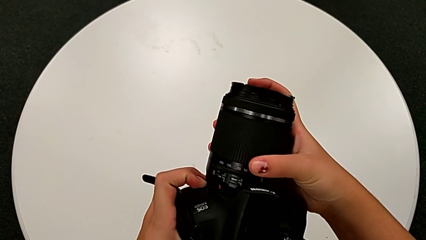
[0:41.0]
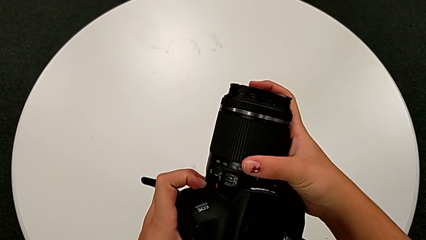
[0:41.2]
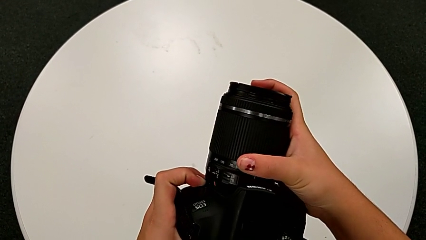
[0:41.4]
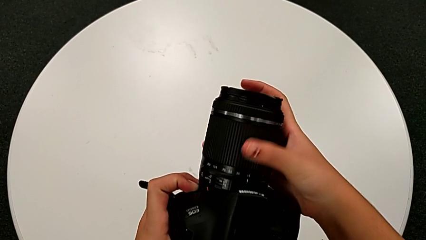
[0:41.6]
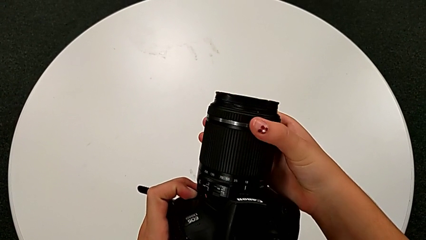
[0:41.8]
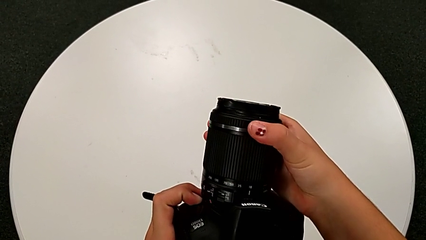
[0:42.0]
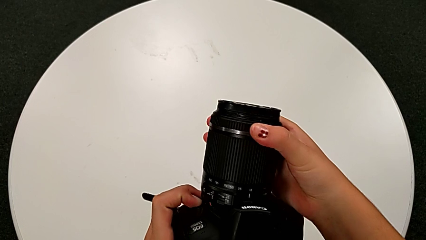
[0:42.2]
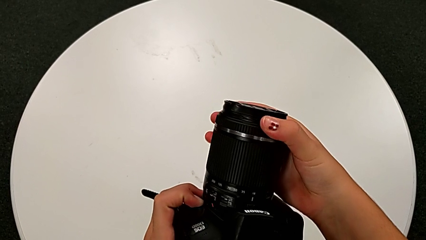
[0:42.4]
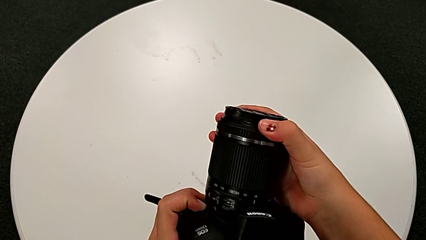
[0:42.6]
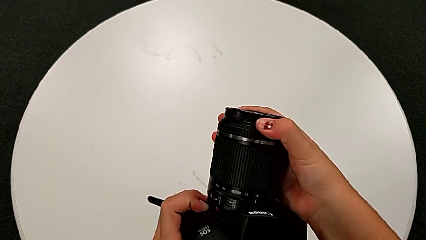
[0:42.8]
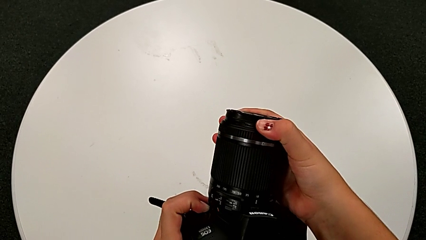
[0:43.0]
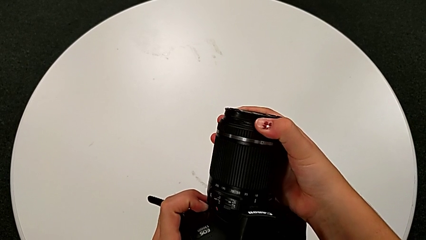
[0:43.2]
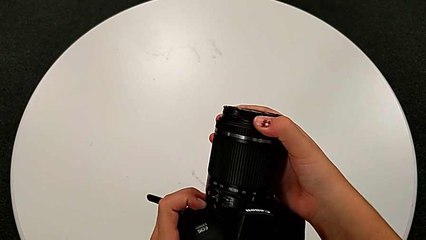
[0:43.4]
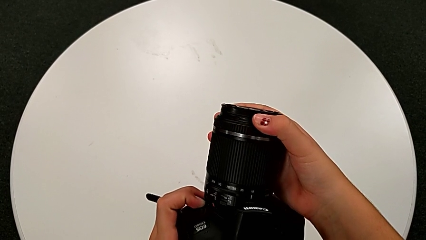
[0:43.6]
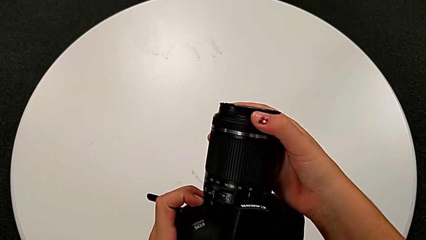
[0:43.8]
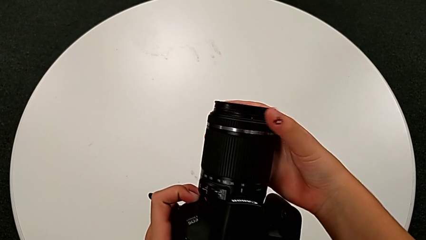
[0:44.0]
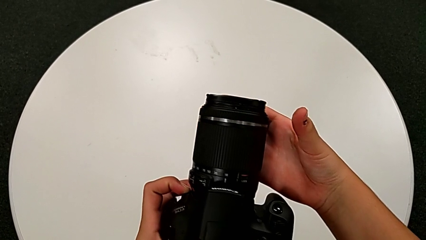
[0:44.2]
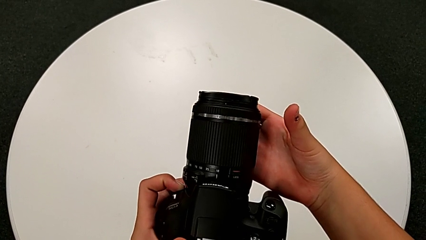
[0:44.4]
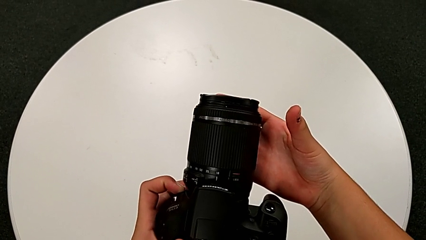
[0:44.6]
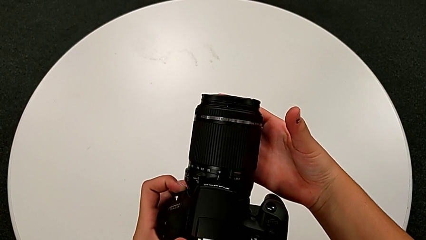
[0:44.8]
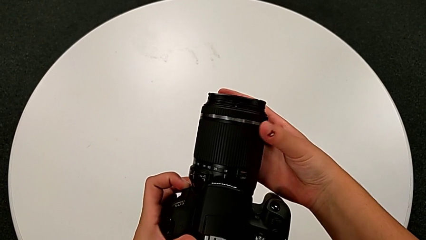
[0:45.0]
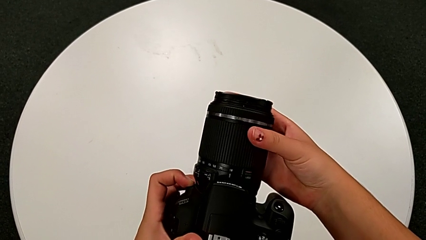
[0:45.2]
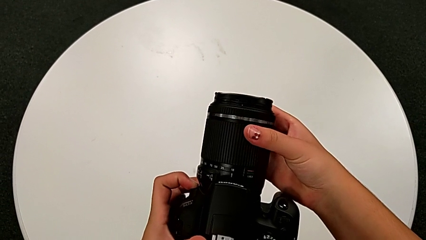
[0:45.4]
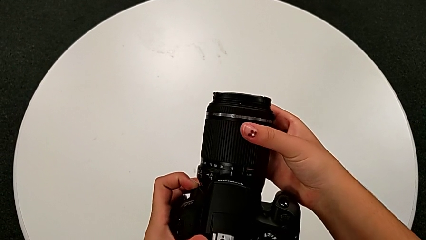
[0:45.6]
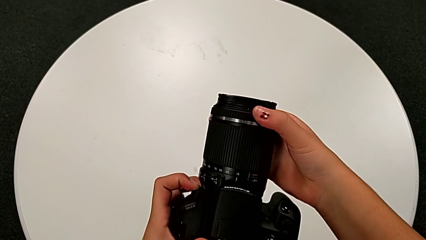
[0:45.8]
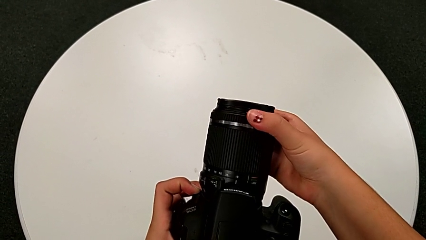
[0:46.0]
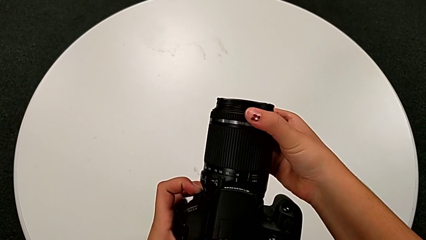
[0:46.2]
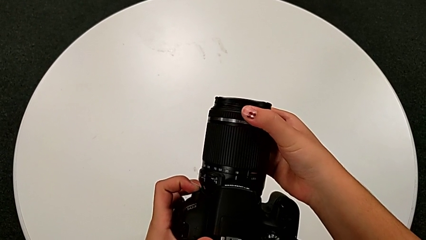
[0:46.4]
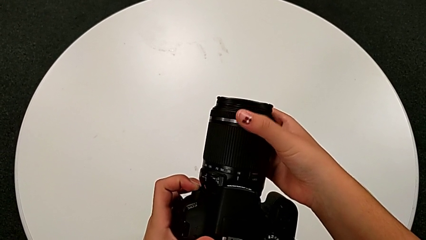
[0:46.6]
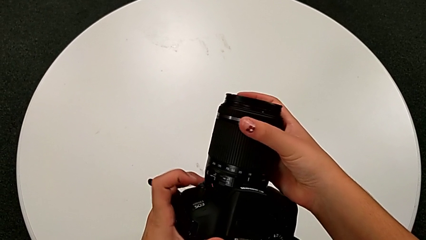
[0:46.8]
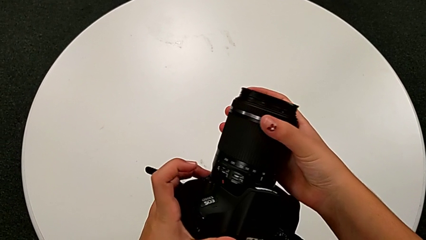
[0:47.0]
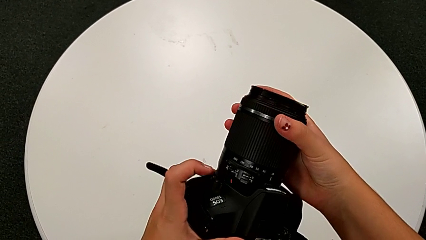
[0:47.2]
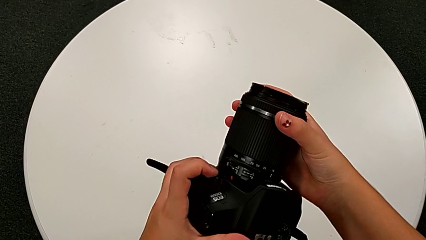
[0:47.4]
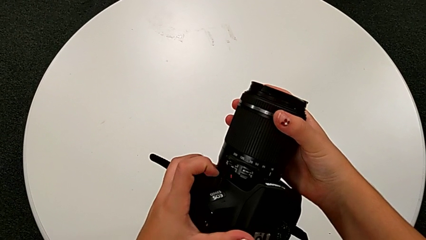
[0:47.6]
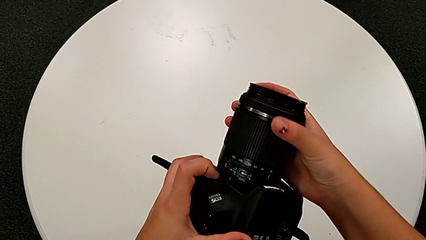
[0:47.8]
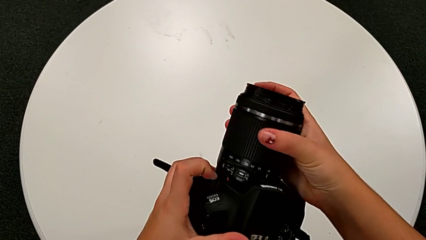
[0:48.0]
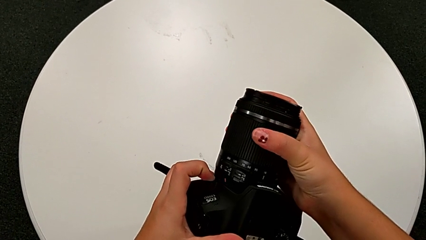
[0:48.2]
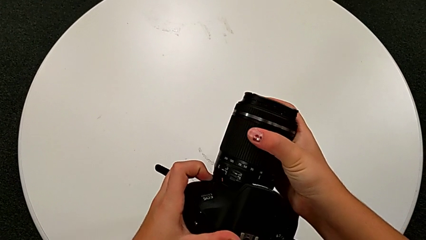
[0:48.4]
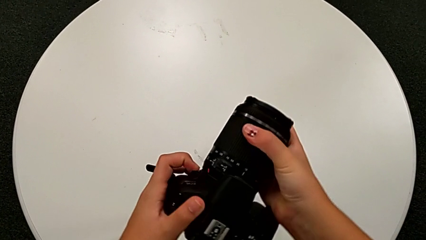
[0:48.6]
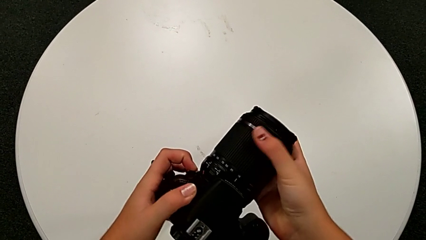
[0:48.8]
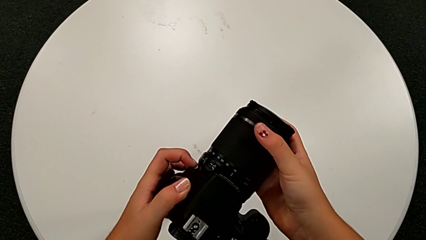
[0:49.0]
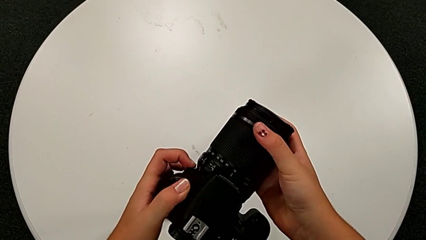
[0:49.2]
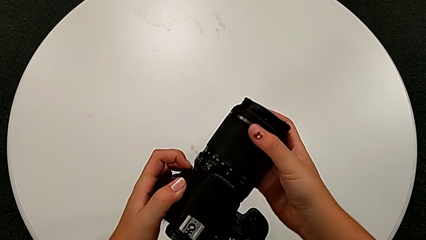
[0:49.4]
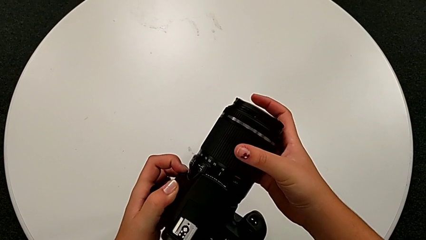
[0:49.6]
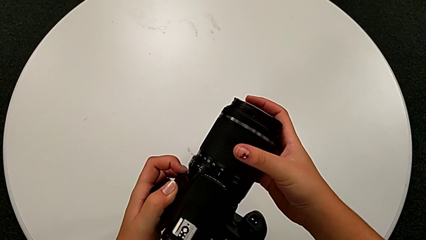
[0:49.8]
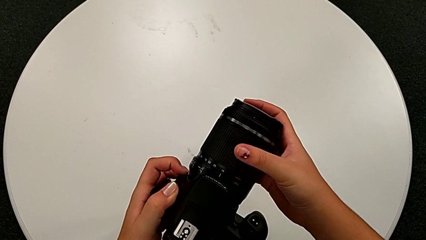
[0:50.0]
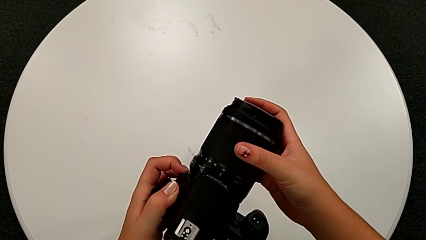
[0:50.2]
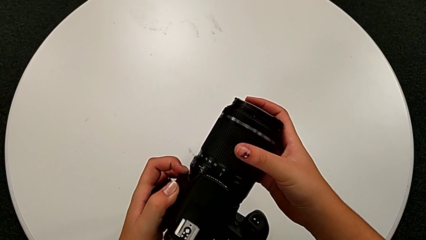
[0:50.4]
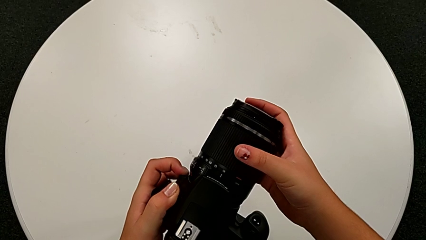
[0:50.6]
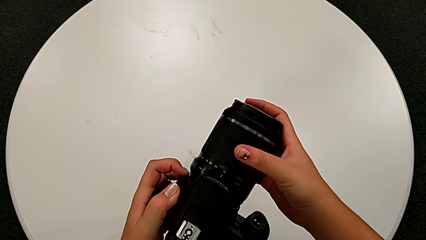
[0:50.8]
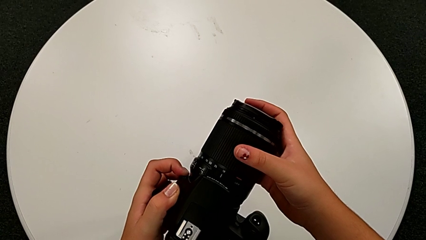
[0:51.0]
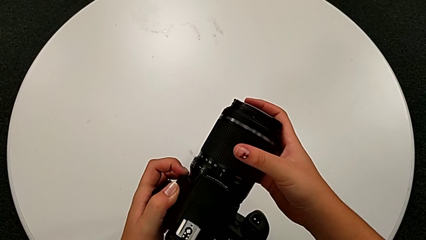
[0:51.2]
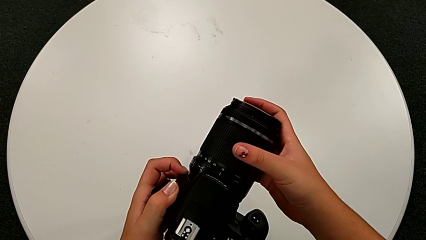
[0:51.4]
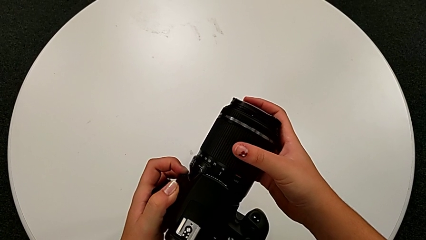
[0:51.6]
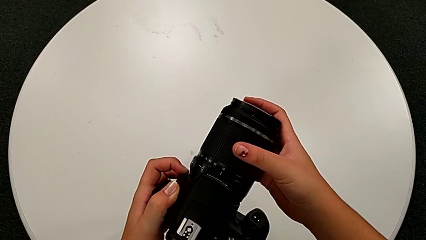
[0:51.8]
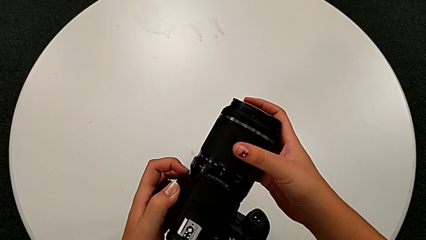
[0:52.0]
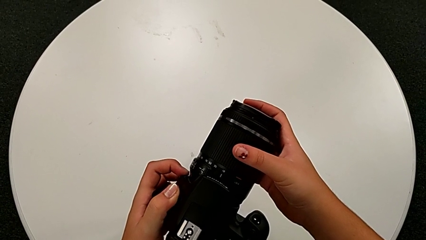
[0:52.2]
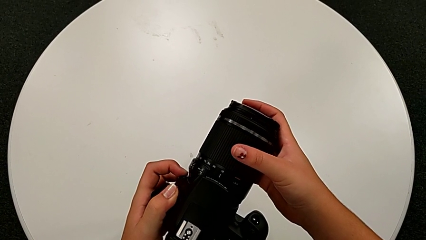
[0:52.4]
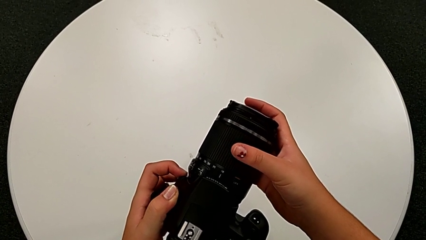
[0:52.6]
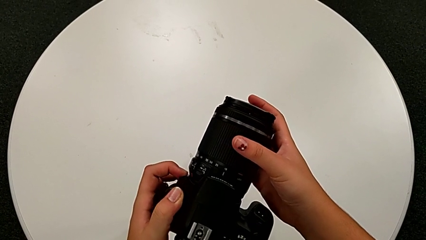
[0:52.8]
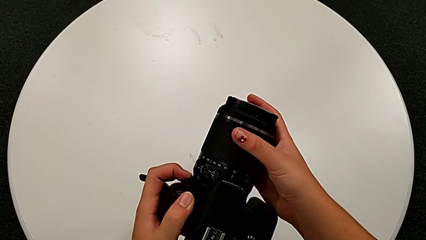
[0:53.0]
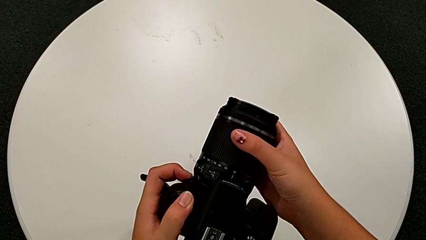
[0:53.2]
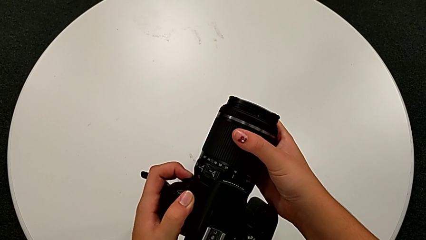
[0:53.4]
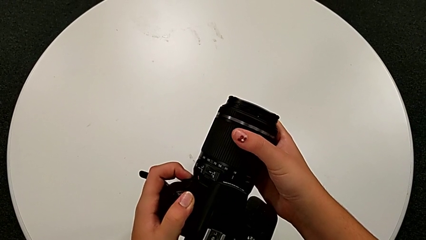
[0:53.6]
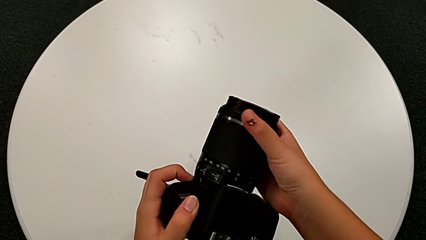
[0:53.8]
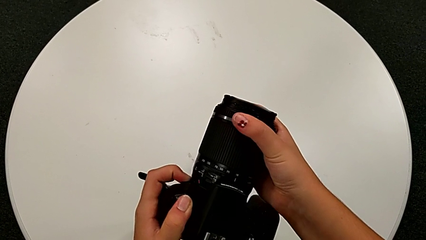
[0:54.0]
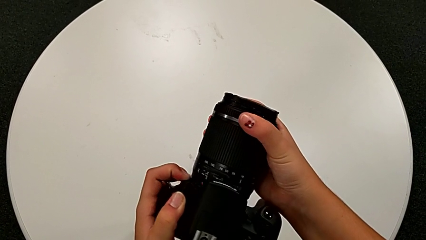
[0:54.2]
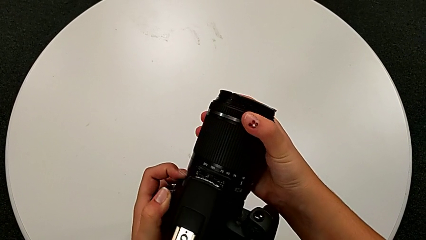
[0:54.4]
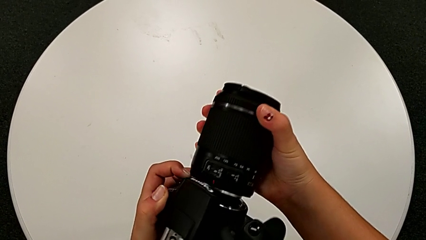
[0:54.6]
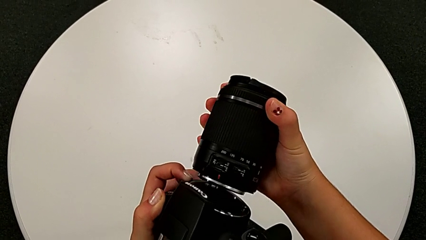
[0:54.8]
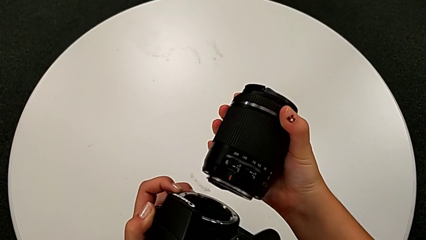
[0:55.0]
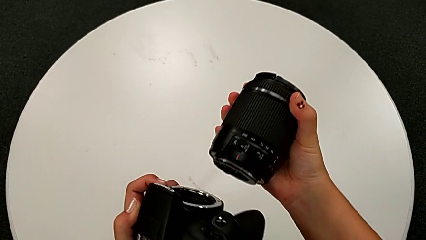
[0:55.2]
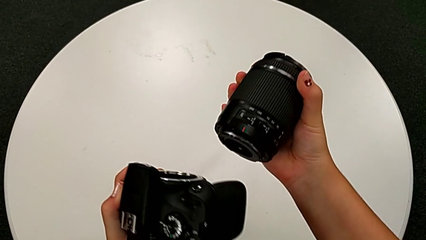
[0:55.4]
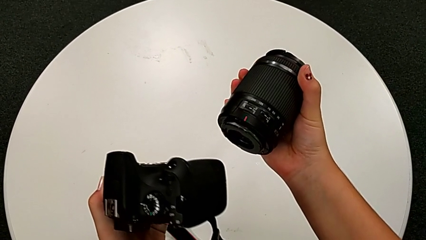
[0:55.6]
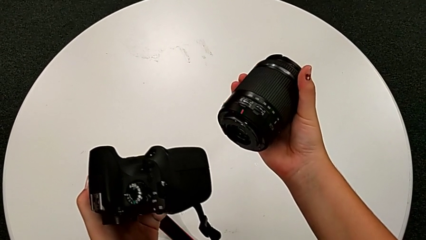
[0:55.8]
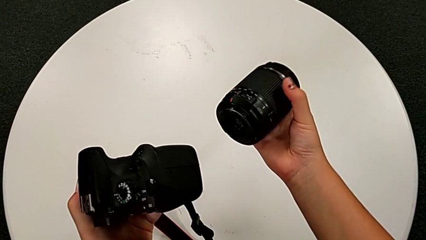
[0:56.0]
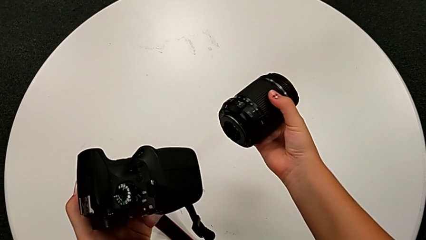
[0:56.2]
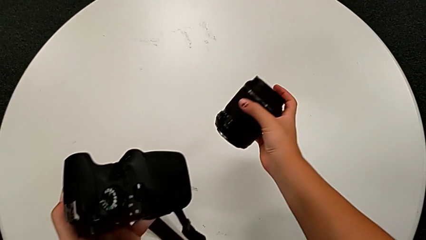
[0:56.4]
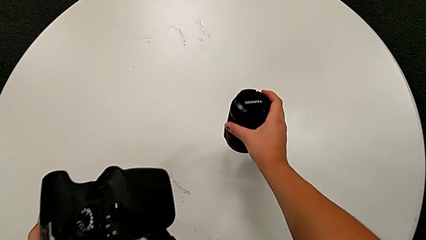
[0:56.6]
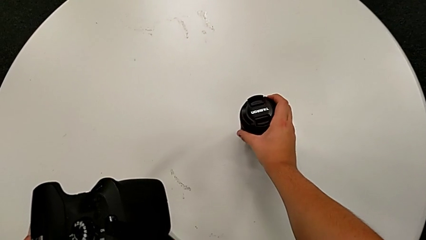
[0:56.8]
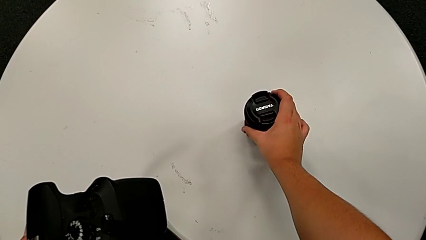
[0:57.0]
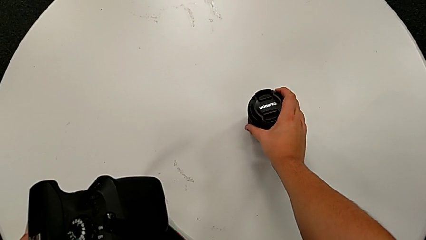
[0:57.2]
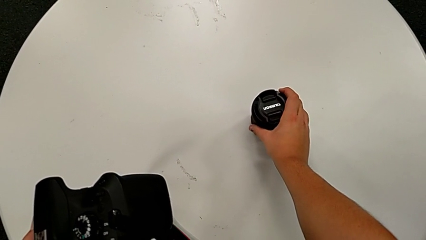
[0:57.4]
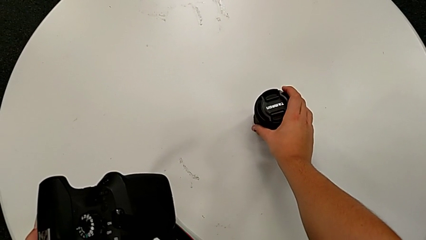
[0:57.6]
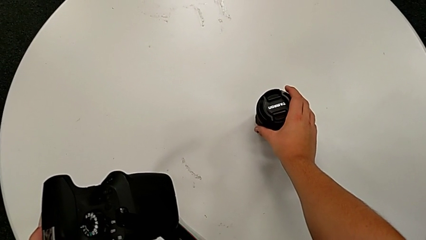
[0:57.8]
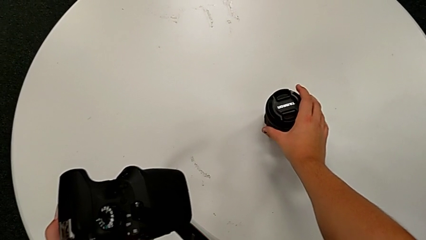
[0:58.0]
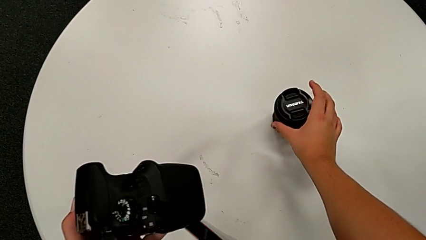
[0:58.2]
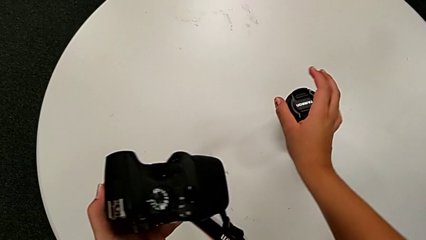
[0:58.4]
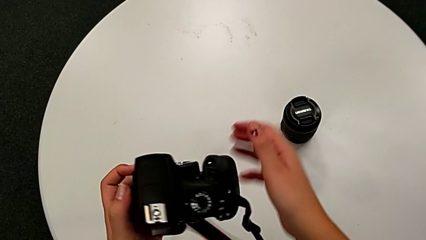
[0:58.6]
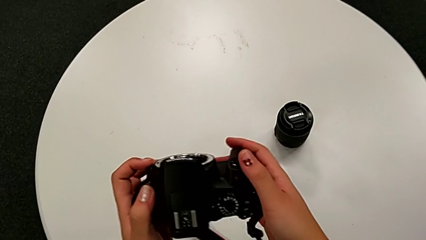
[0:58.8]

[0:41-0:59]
The camera wearer is detaching the lens from the DSLR. They wrongly rotate the lens, not in the right direction, press the button, rotate the lens, rotate the right lens, withdraw the lens and place it.
